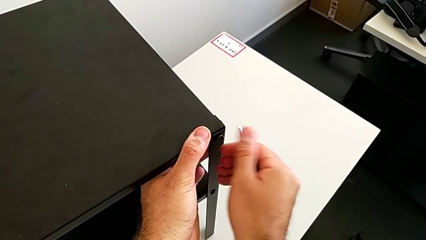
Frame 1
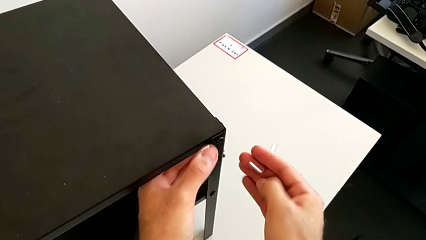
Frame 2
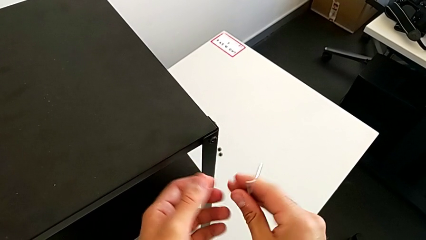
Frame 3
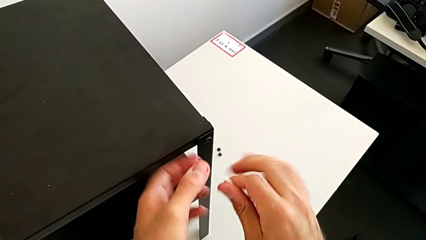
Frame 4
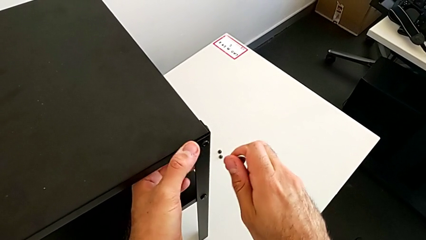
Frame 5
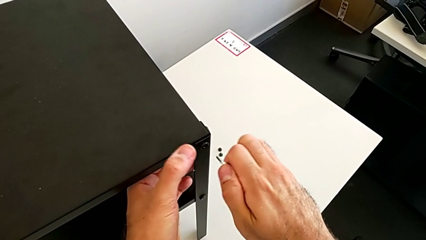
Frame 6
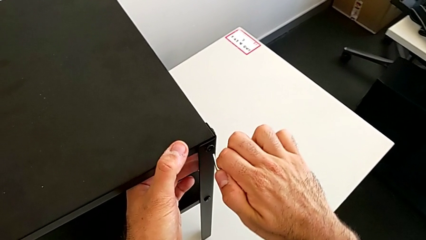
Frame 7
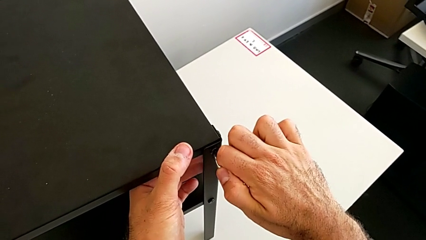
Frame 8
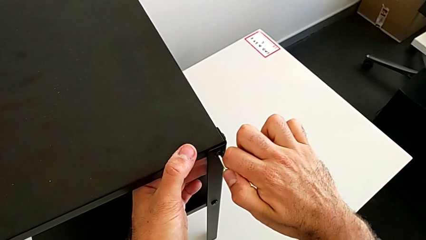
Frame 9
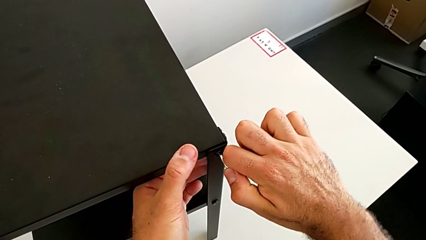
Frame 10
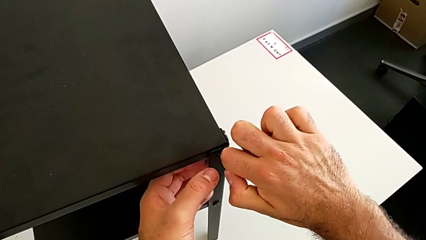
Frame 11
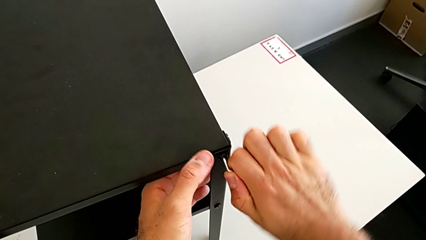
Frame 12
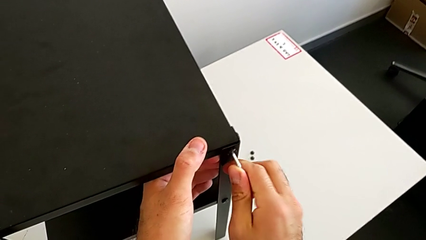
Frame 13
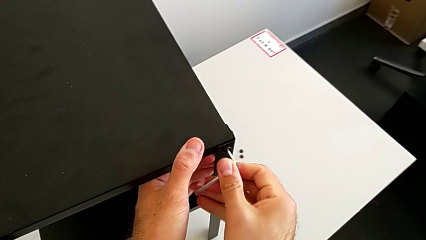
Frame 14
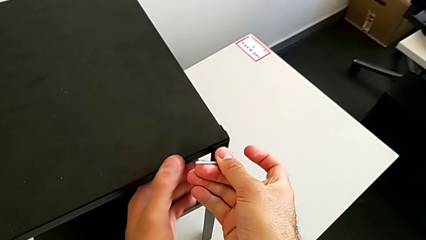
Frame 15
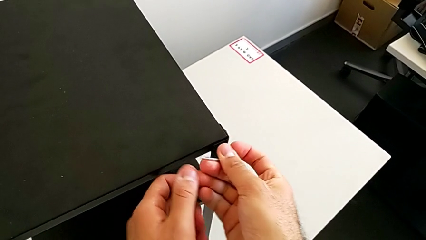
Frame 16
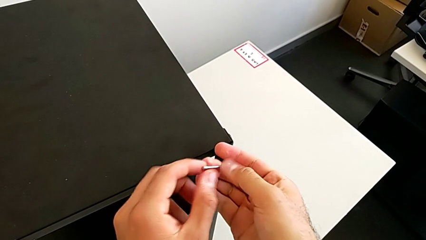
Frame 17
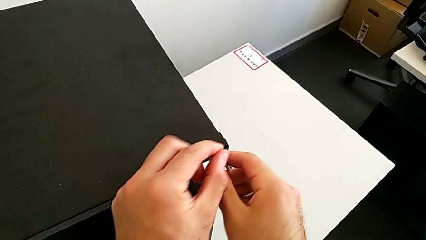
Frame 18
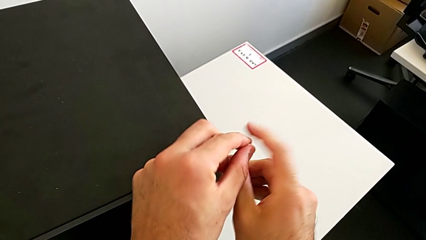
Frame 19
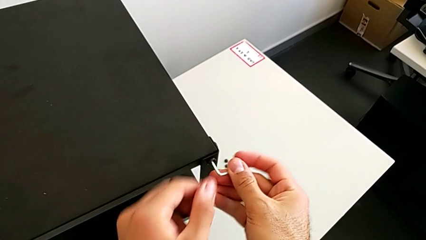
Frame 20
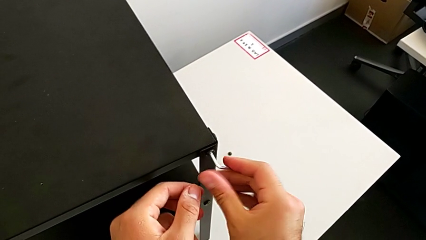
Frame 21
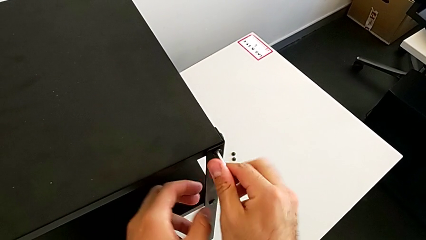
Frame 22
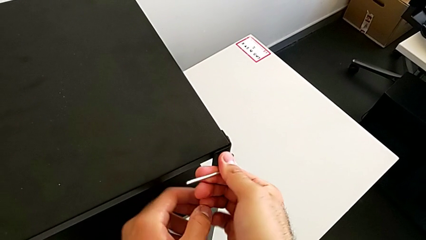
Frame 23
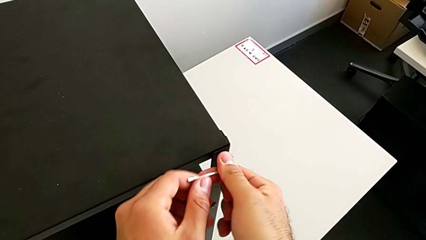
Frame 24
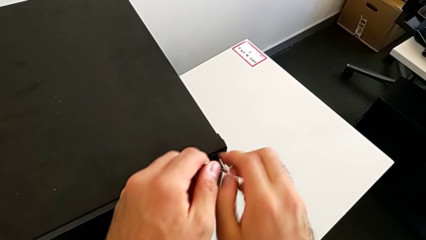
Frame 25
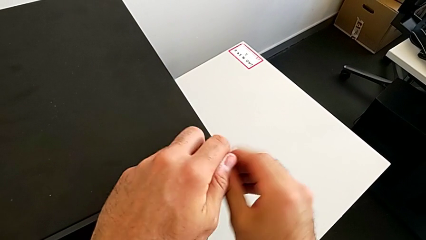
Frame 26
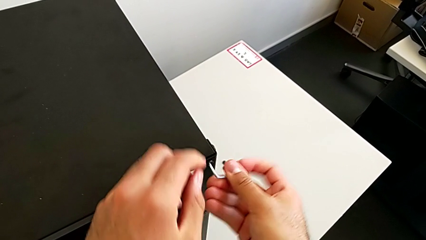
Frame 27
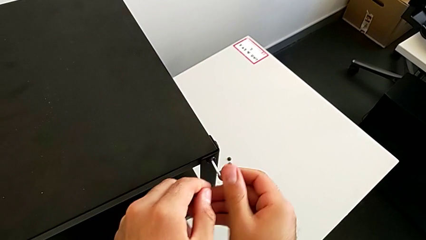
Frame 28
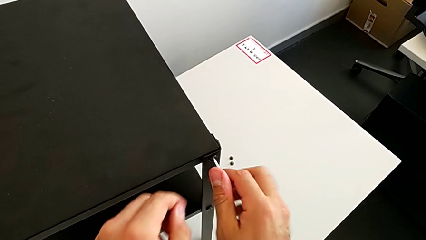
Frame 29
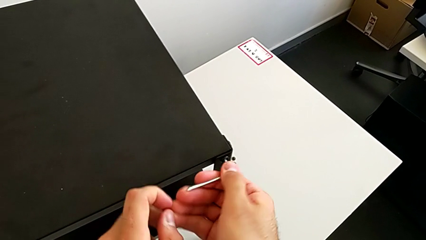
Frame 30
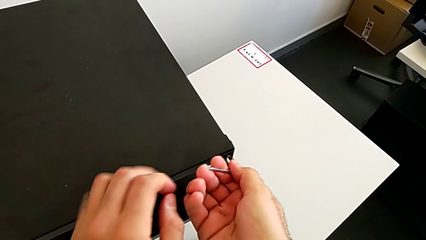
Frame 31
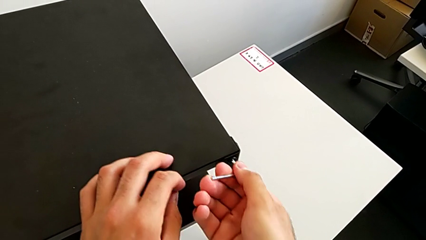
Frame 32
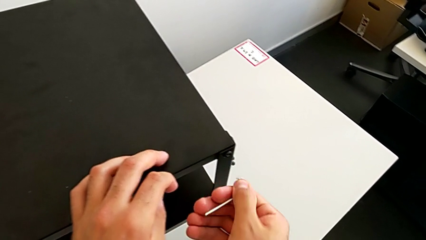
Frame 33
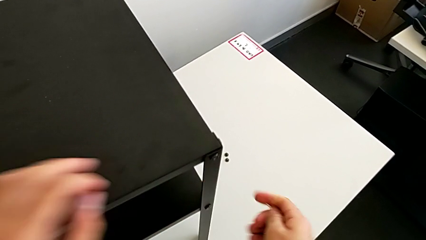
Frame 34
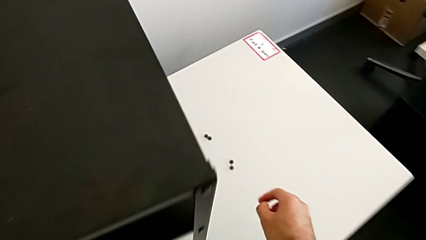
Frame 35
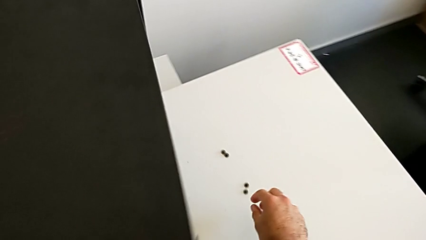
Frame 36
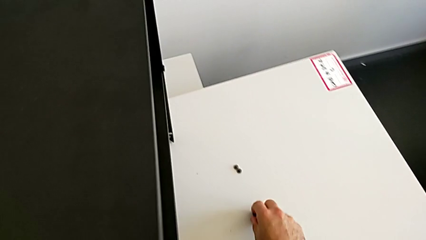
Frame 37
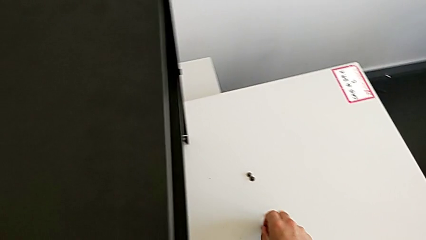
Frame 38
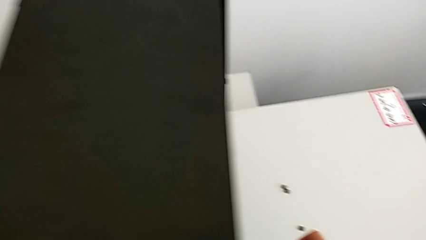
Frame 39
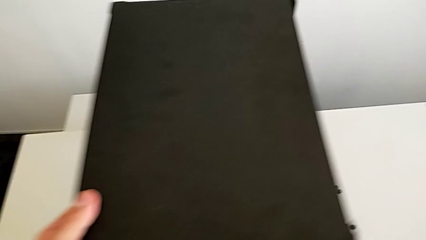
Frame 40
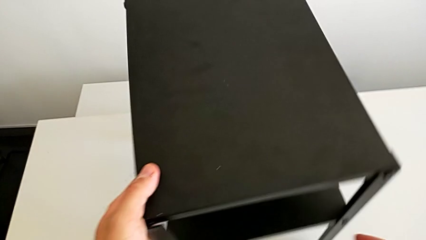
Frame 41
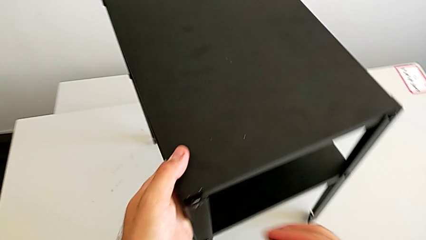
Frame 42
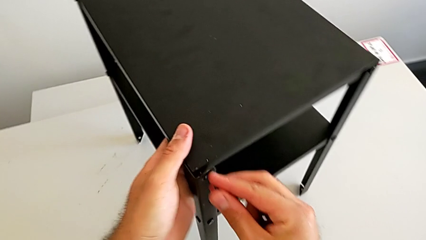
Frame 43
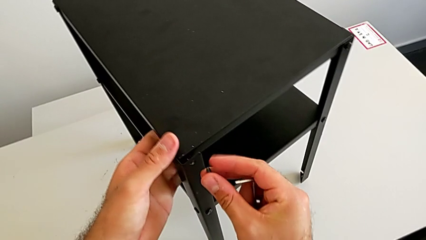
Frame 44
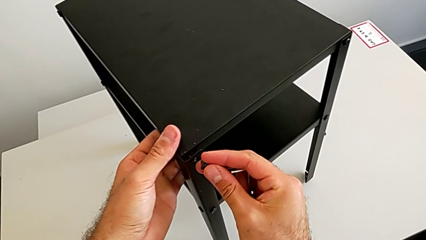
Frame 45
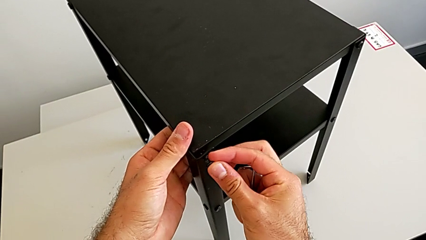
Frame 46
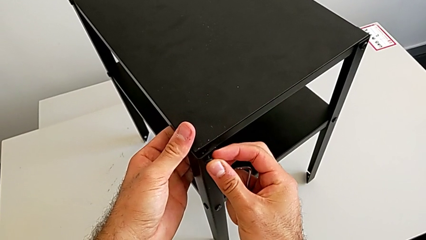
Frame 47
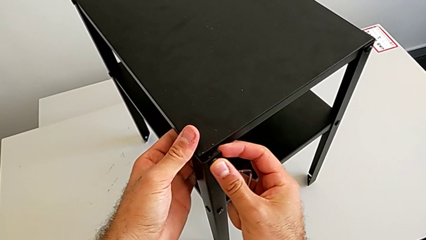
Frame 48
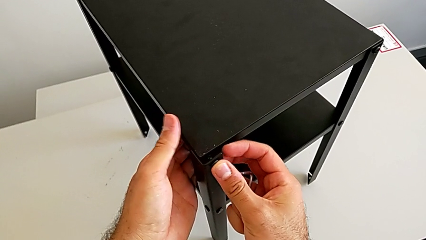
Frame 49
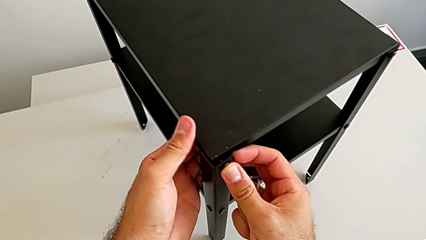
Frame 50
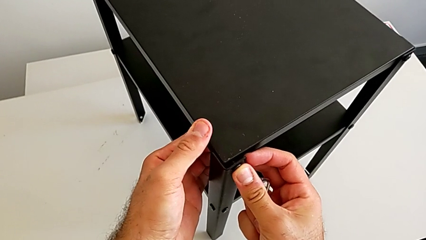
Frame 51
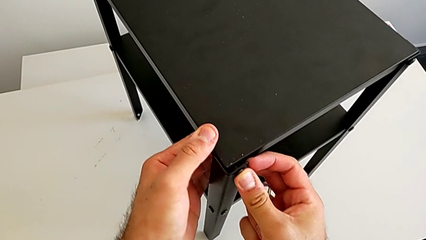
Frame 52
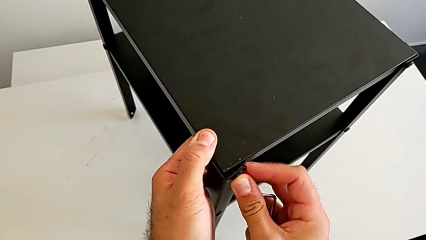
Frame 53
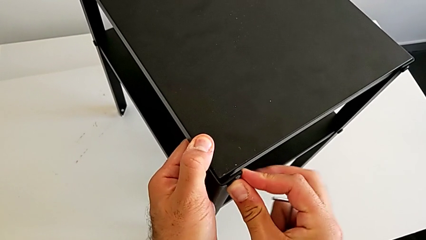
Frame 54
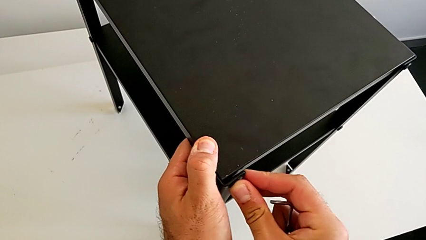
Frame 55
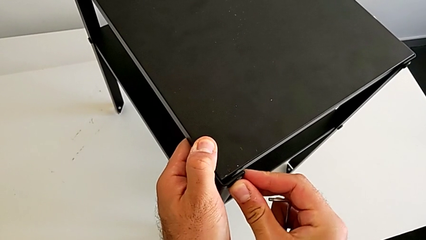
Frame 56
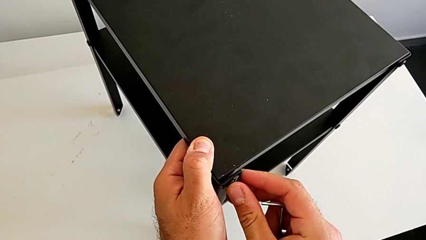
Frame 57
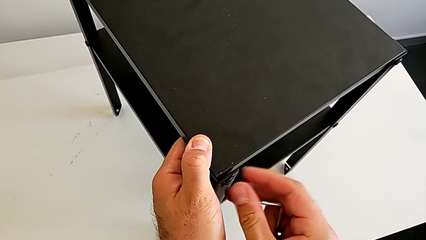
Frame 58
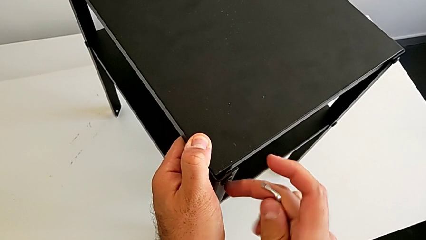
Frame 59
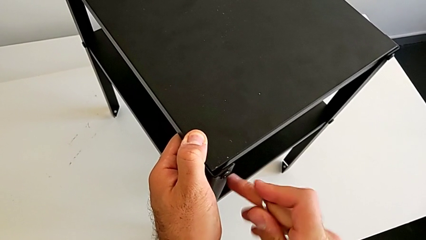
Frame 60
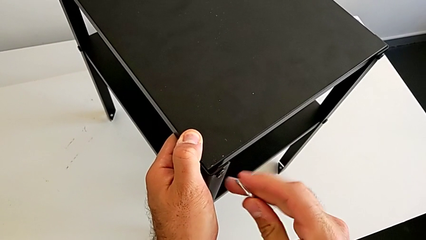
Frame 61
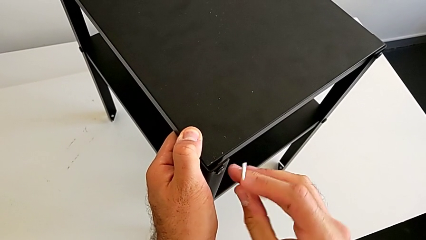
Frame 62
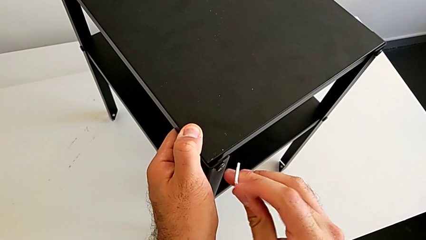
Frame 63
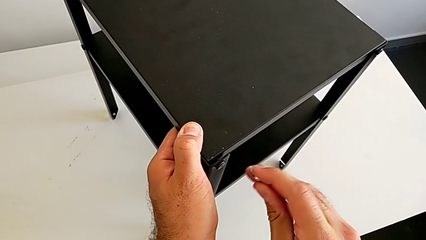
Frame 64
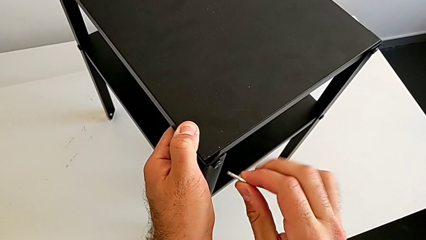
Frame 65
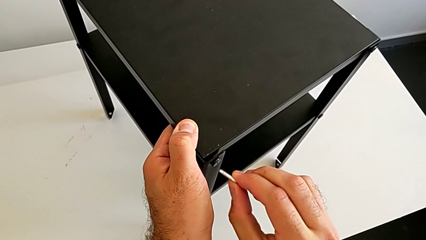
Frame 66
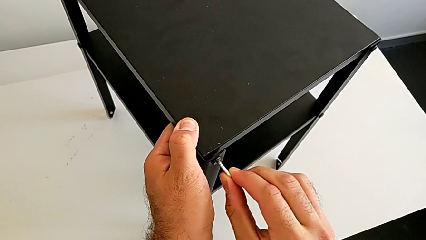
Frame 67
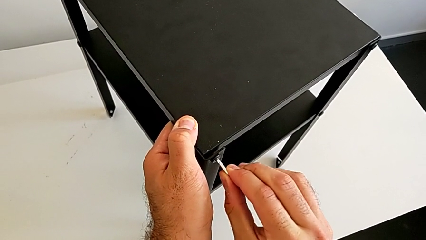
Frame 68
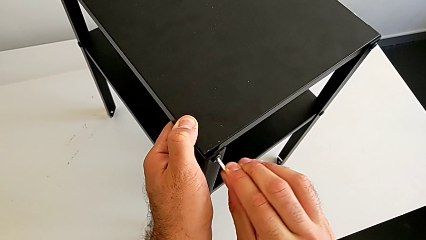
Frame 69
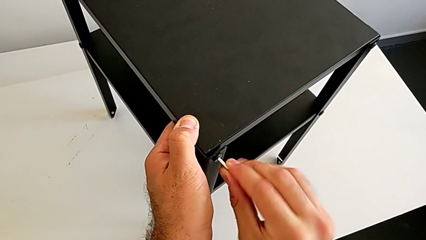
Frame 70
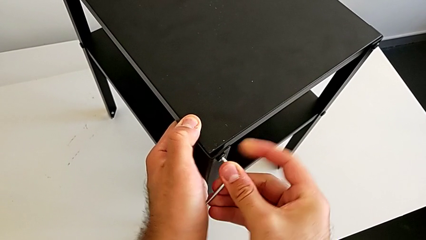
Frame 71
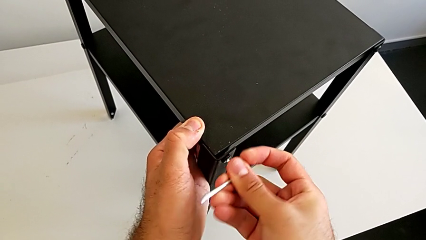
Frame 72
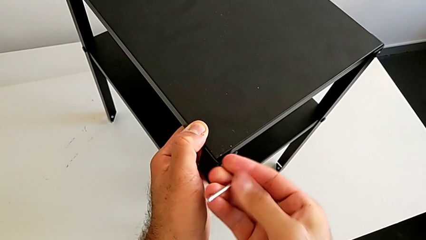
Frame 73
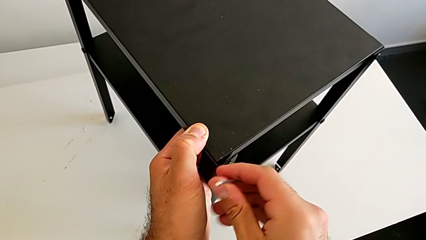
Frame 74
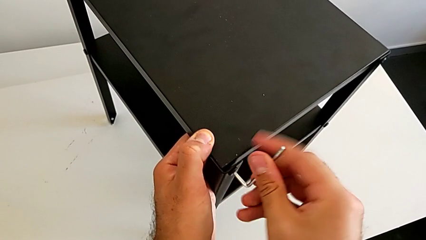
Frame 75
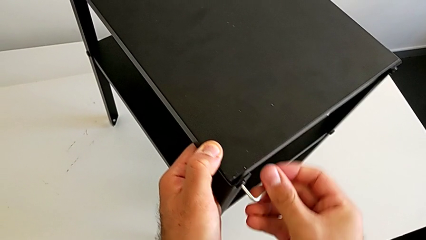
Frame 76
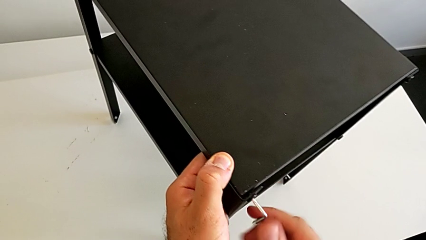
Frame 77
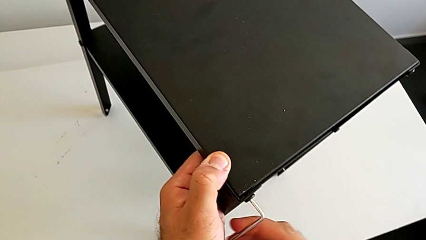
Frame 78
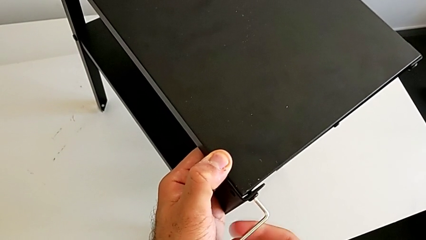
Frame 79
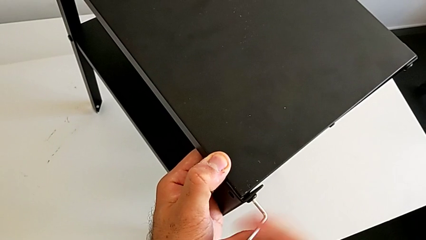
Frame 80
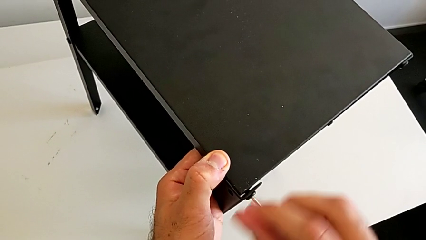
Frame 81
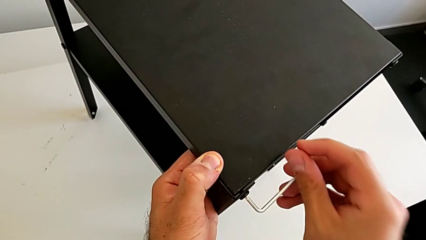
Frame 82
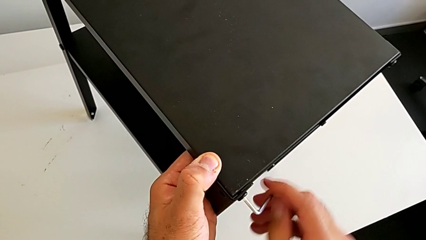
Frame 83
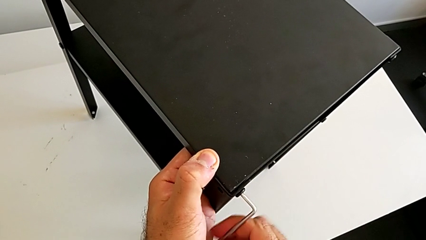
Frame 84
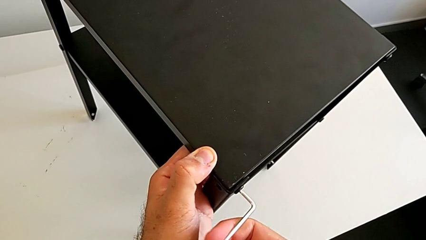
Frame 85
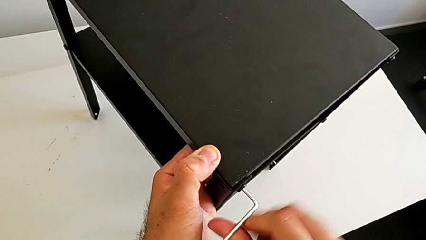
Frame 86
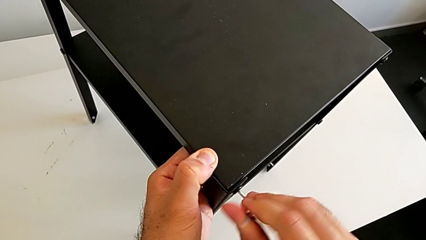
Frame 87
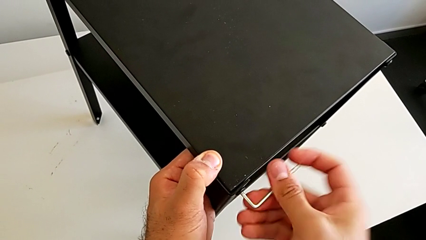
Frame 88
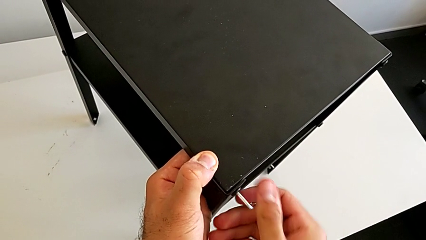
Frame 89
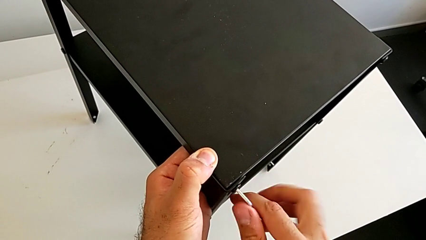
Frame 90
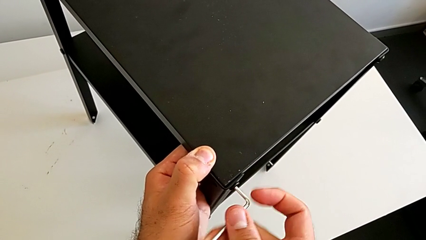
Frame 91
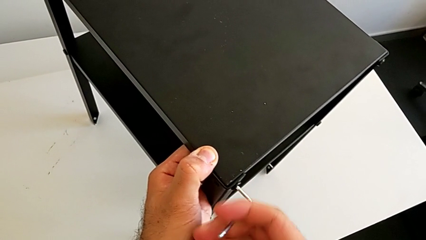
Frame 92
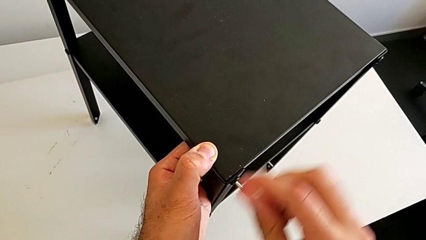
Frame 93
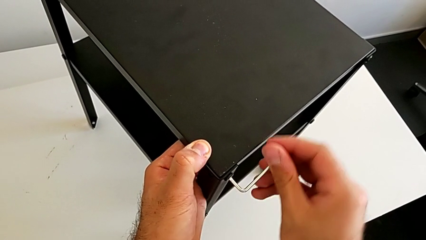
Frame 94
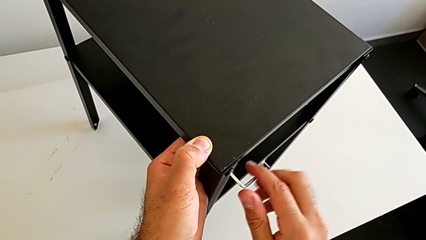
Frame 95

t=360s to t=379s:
The camera wearer is placing the top tray. They insert the Allen wrench, screw the second hex socket head, withdraw the Allen wrench, grab the hex socket head, rotate the nightstand, insert the hex socket head, insert the Allen wrench and screw the hex socket head.
